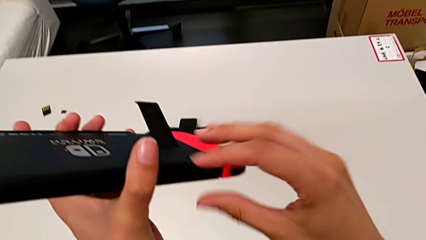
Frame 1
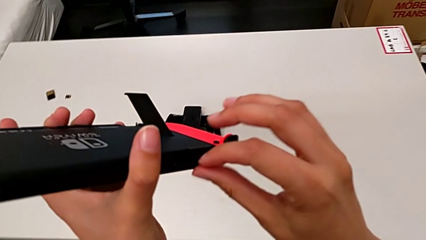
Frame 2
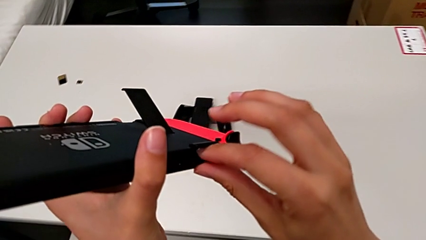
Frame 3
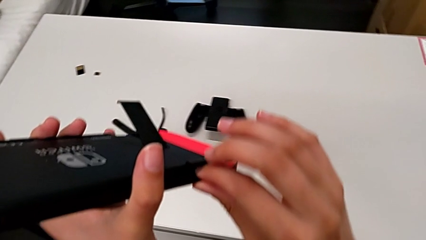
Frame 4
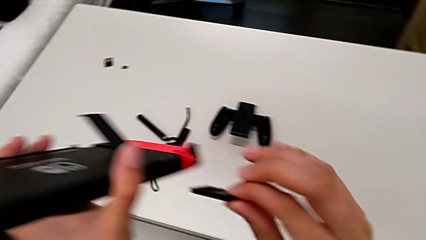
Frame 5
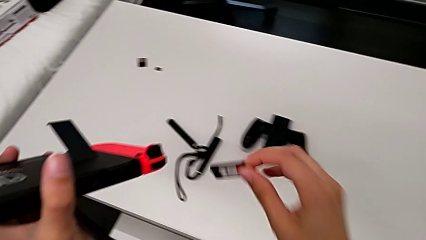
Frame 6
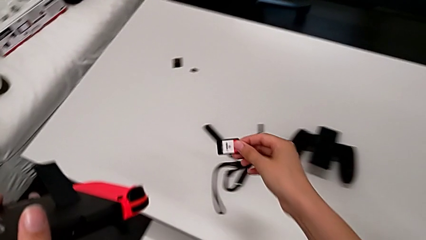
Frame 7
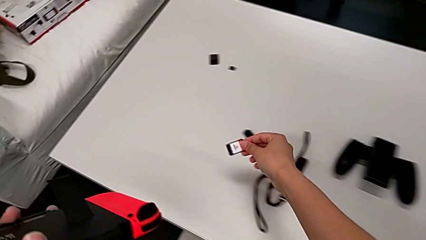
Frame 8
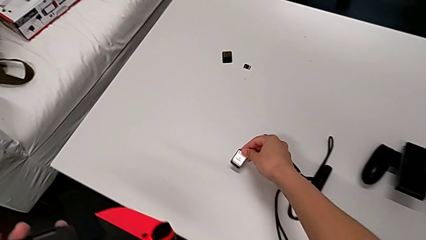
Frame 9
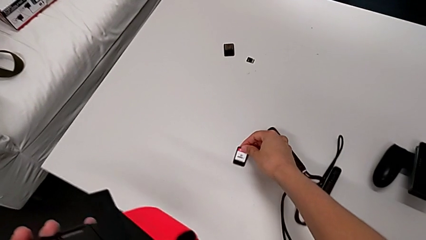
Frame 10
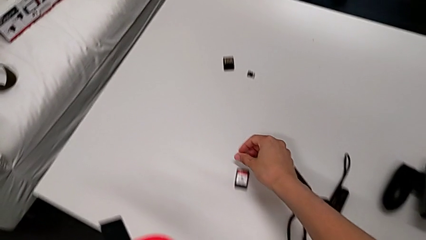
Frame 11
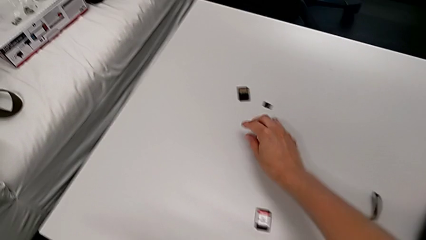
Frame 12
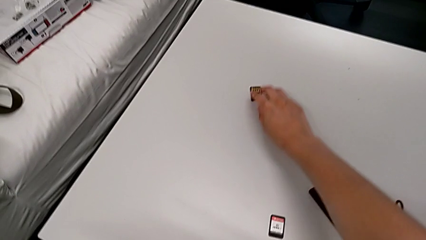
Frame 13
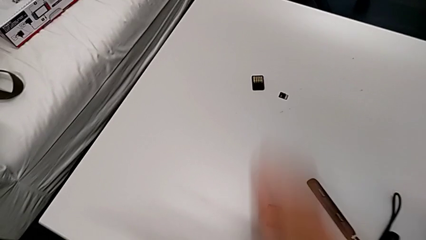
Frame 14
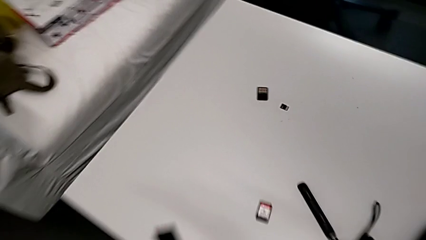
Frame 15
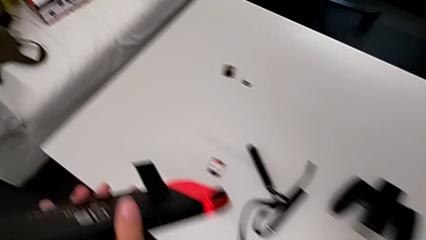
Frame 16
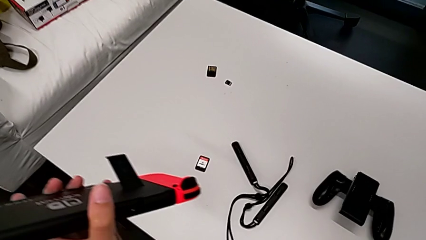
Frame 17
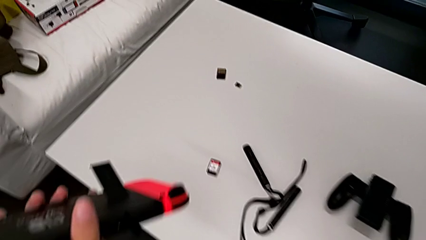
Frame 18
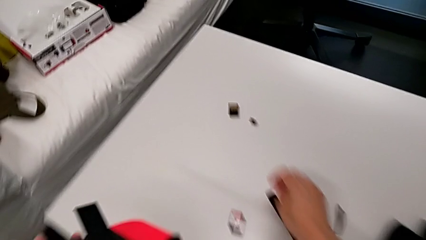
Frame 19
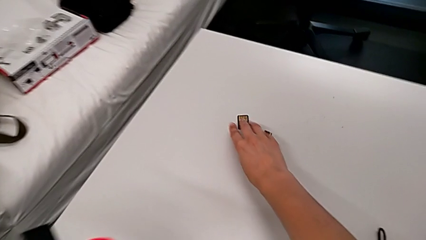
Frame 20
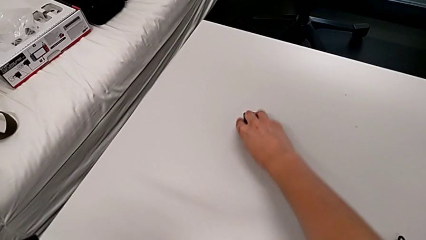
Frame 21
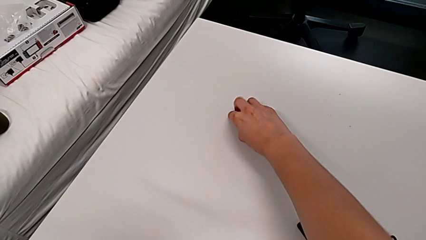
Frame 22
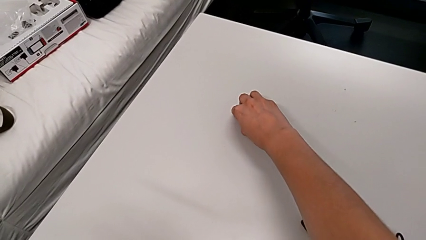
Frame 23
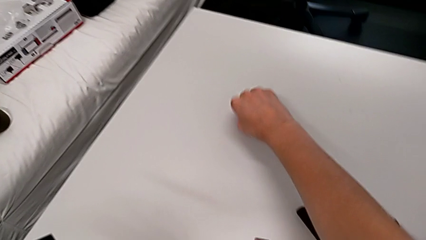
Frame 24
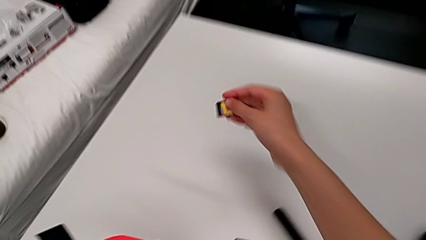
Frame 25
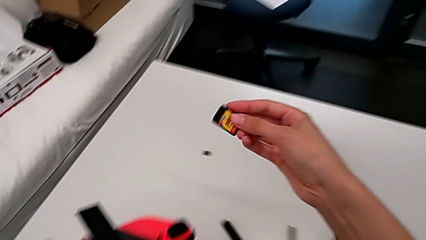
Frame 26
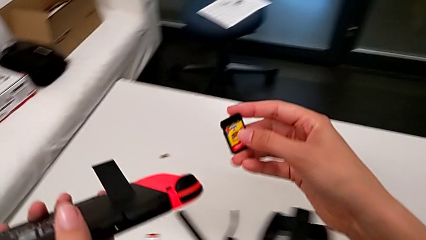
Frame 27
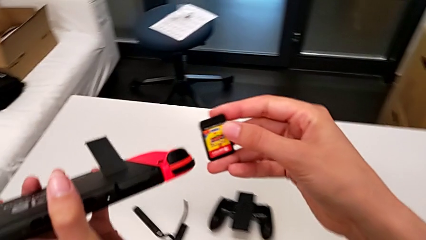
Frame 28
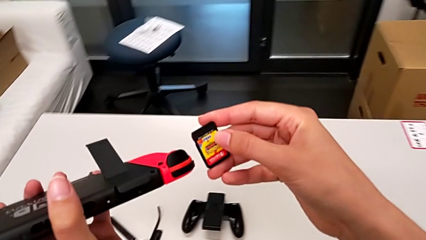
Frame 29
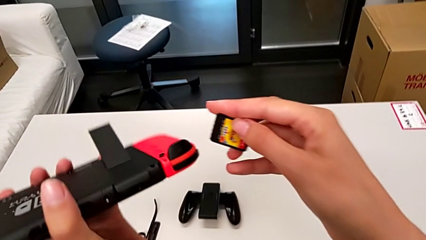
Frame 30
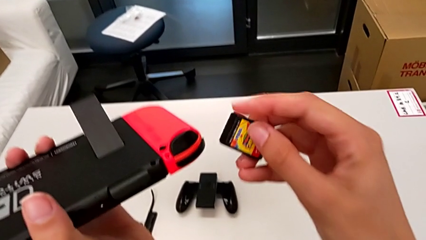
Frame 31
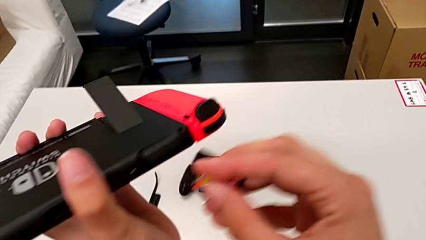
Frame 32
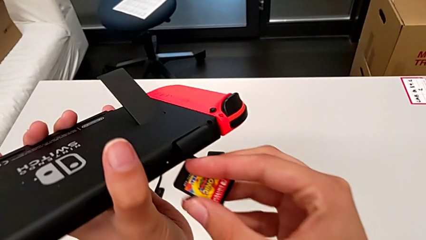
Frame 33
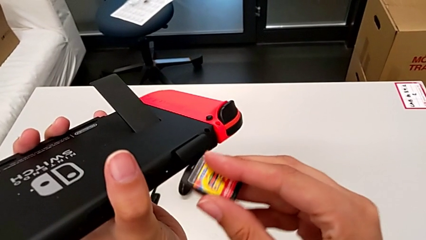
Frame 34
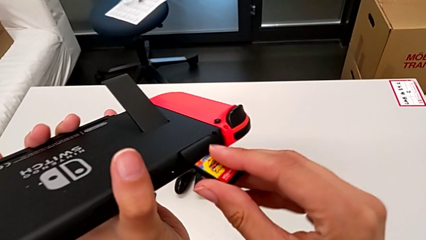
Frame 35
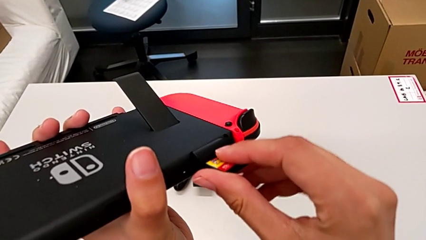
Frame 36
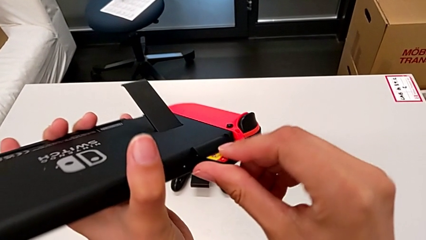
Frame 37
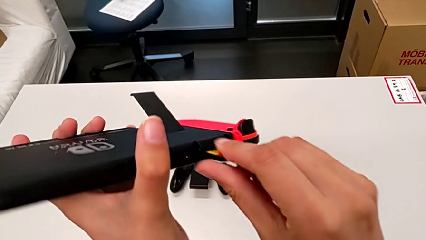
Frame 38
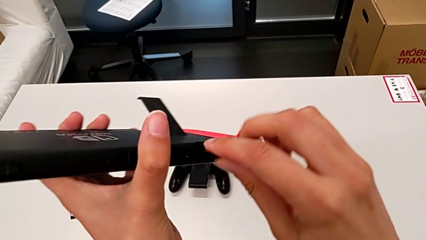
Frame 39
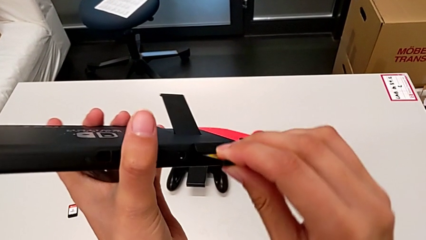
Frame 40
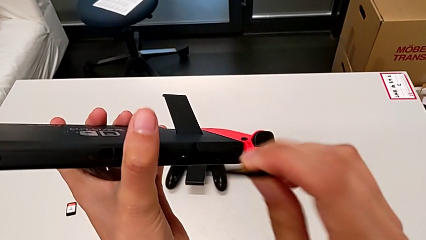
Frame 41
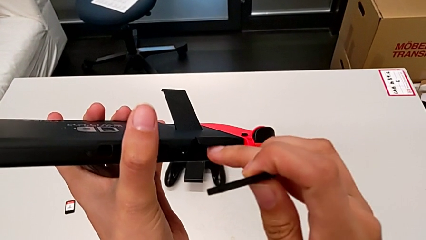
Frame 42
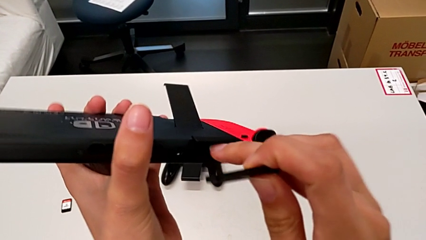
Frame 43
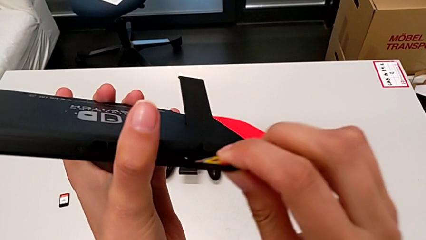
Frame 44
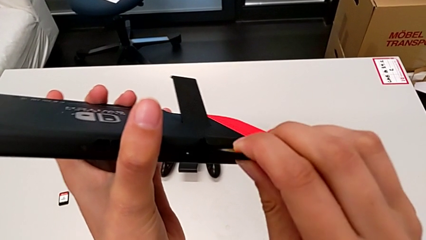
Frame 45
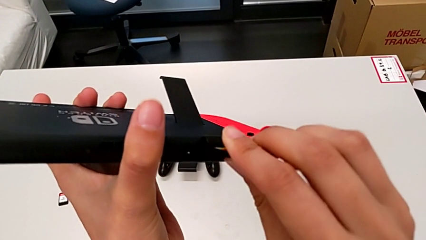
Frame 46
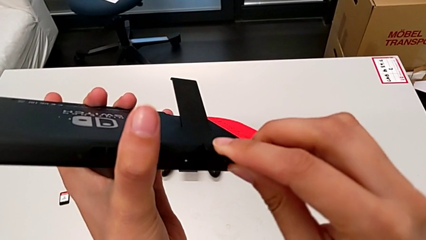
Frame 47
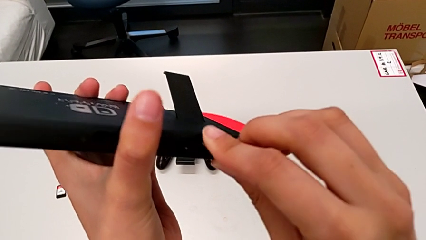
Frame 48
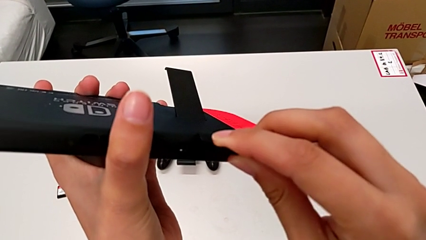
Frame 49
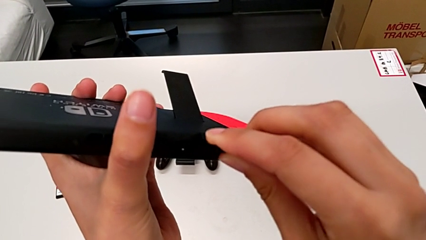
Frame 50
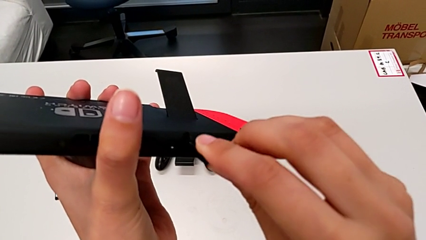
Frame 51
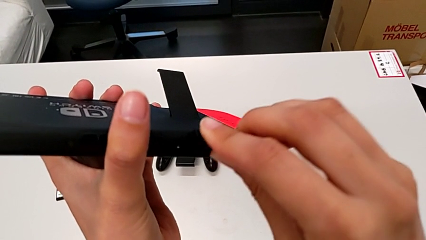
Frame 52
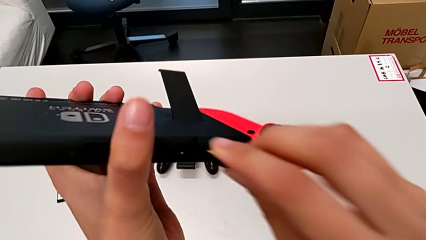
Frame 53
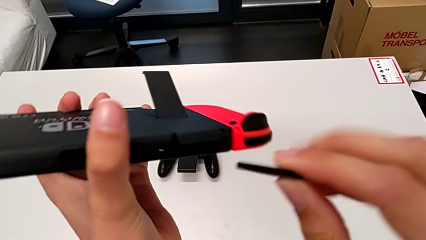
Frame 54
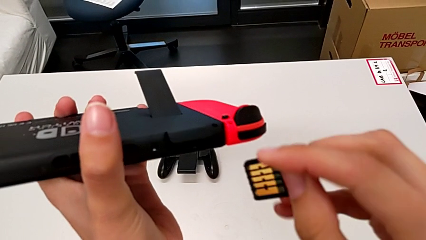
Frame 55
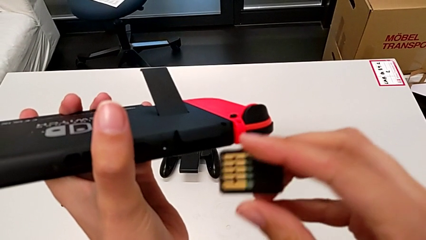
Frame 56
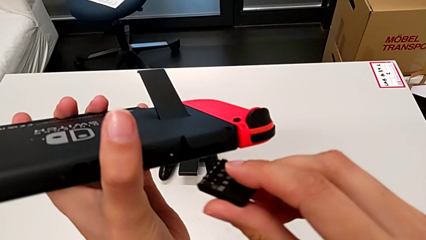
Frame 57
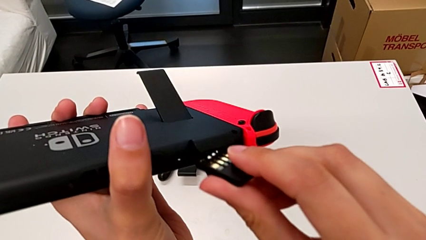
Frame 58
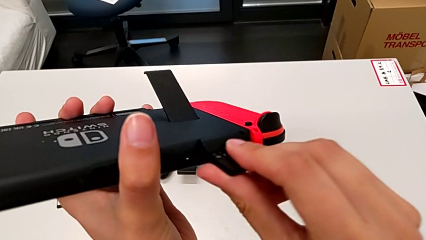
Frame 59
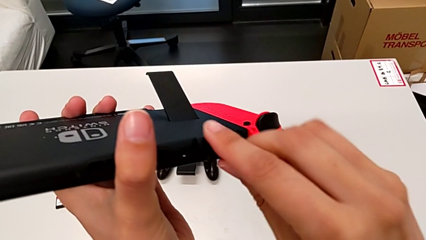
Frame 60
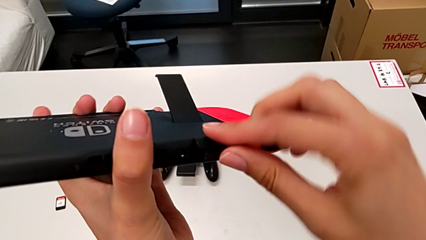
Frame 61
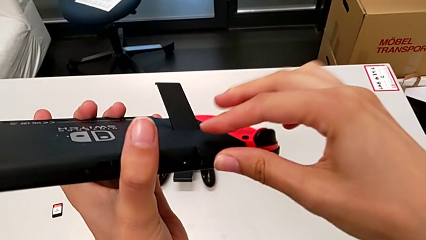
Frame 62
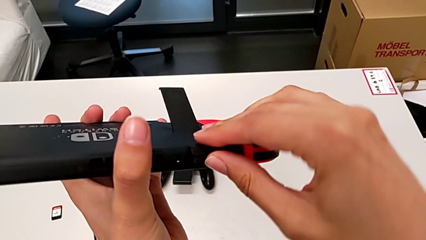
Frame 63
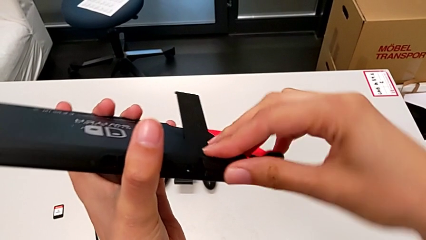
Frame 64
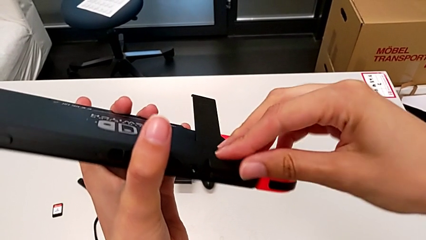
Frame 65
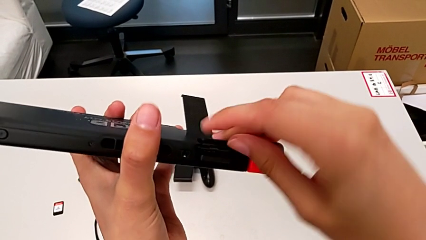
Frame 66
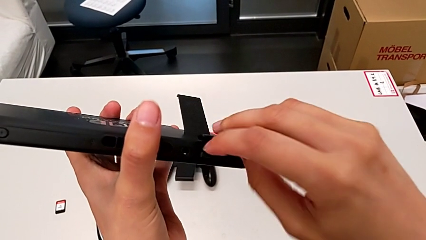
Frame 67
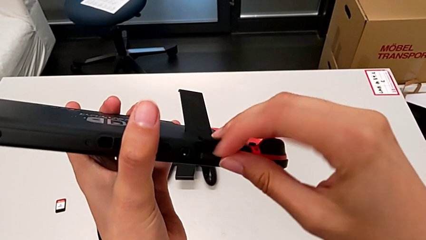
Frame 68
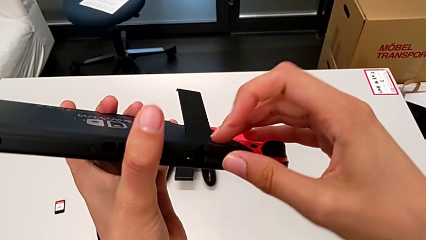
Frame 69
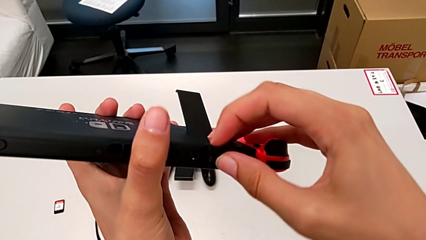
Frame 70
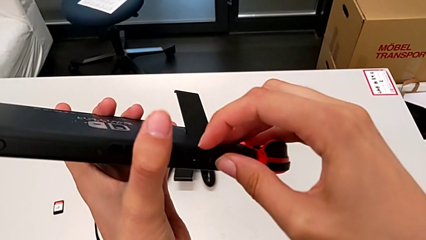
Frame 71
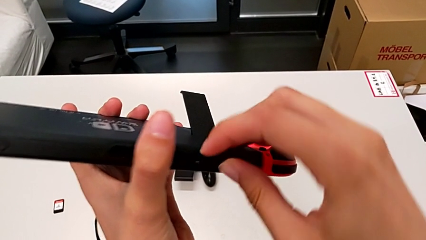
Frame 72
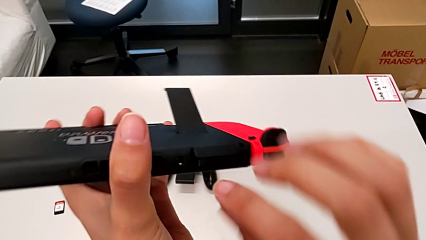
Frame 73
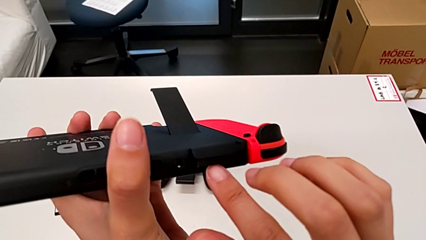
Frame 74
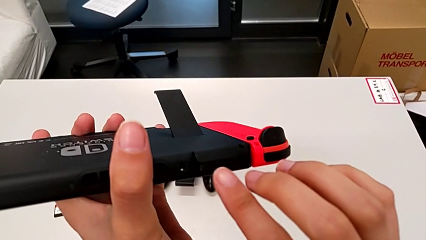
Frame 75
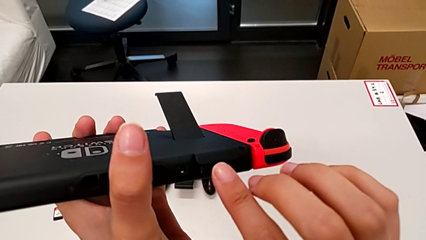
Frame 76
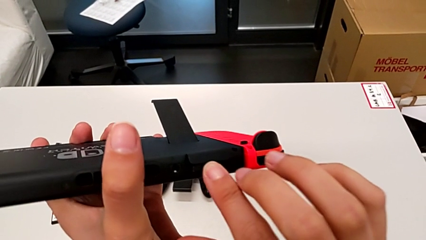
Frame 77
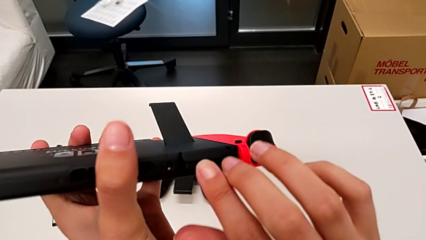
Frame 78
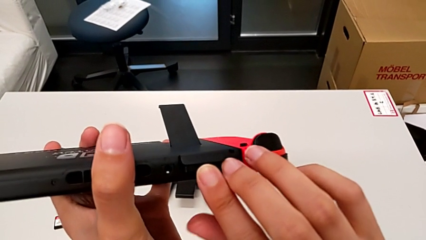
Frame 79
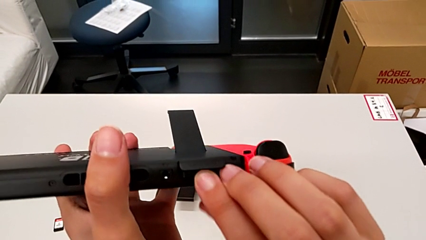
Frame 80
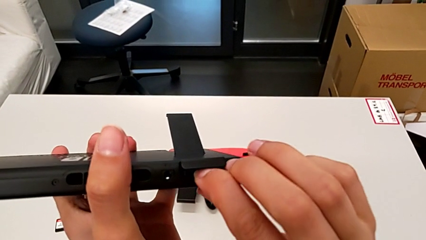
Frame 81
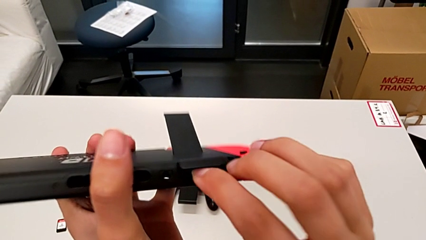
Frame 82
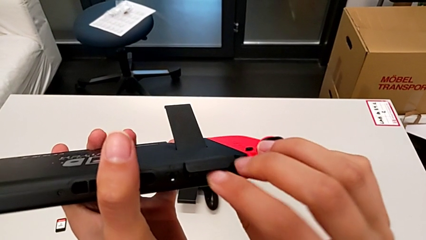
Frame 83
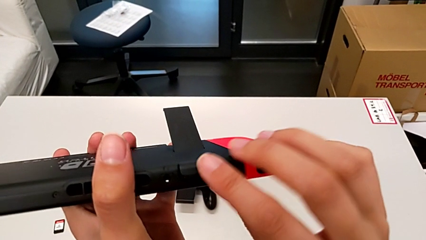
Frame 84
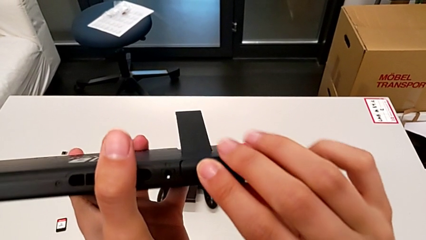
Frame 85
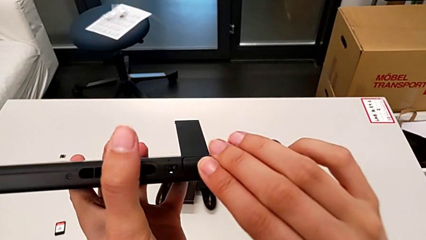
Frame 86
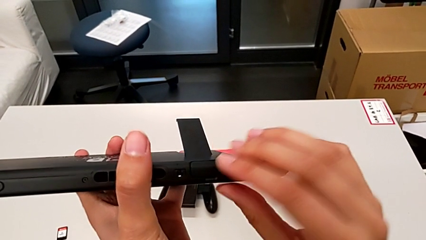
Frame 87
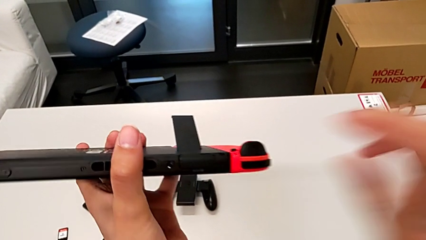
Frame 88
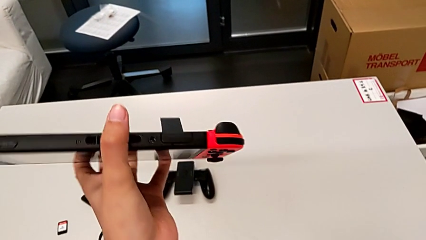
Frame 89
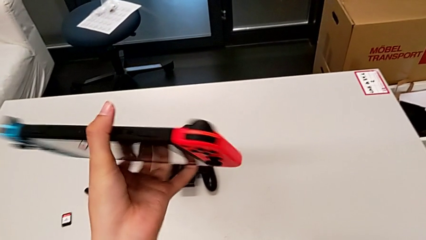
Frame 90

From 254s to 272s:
The camera wearer is exchanging a game card with the Nintendo Switch. They withdraw the first game card, place it, grab the second game card with the right hand and lift it with the right hand. They insert it, trying to insert it in the wrong direction in relation to the port, so it fails to insert properly. They insert it with the right hand twice, press it and begin to close the game slot.
